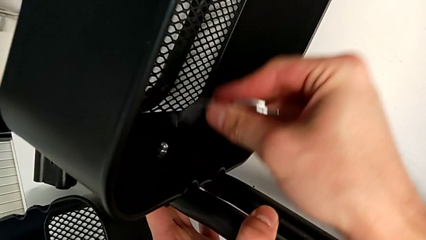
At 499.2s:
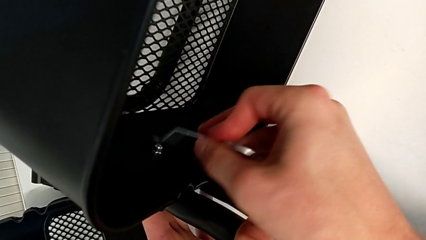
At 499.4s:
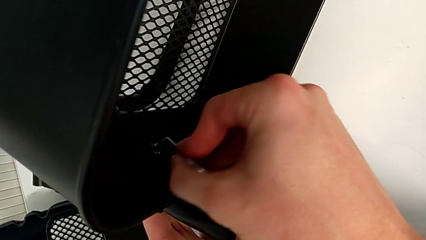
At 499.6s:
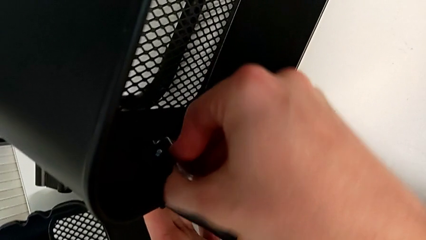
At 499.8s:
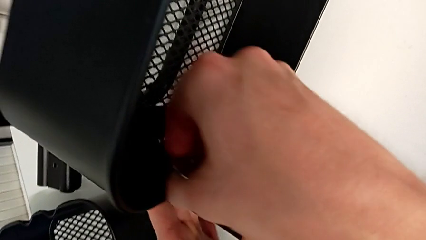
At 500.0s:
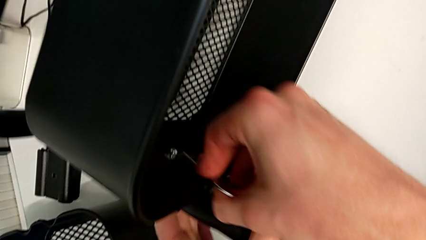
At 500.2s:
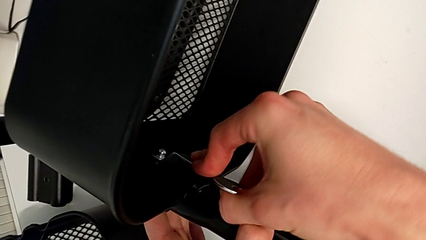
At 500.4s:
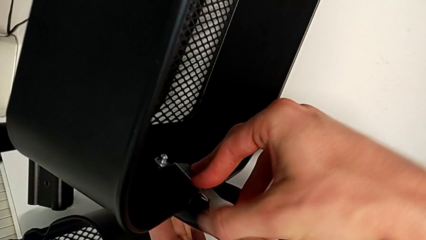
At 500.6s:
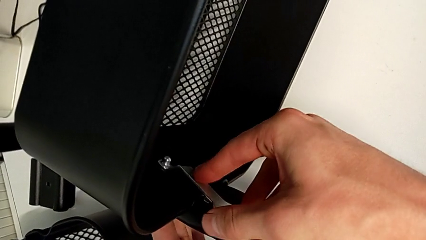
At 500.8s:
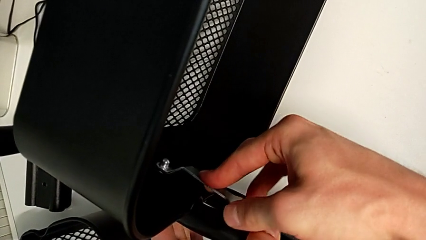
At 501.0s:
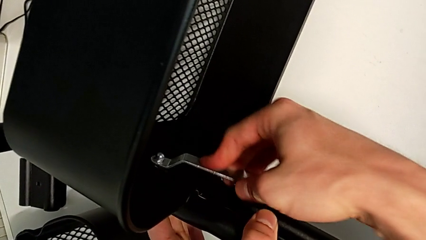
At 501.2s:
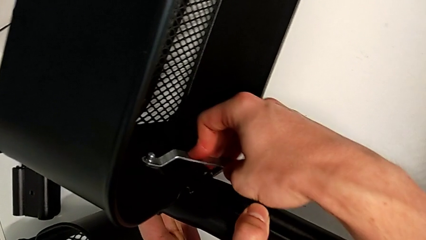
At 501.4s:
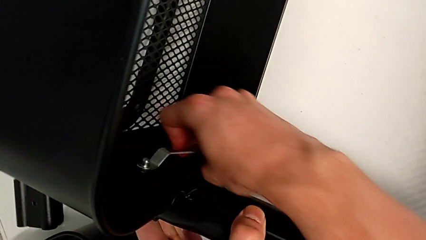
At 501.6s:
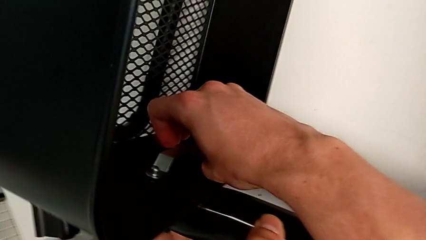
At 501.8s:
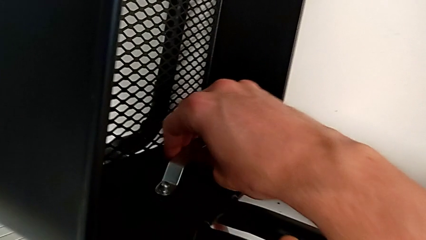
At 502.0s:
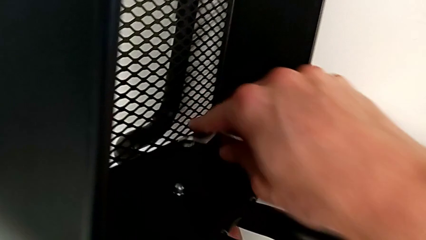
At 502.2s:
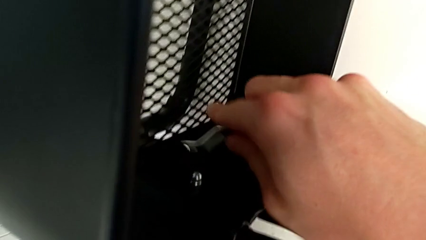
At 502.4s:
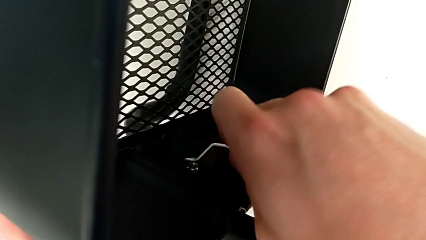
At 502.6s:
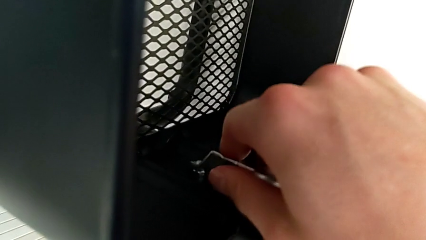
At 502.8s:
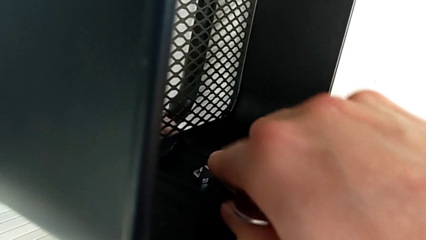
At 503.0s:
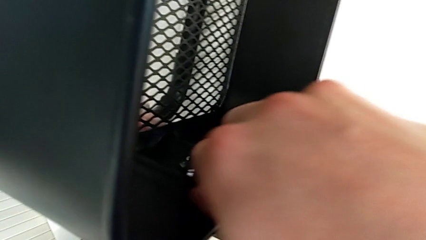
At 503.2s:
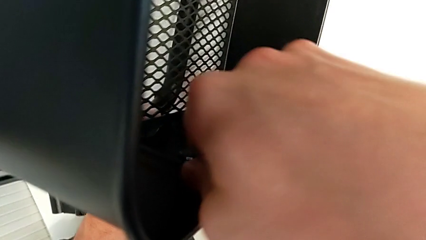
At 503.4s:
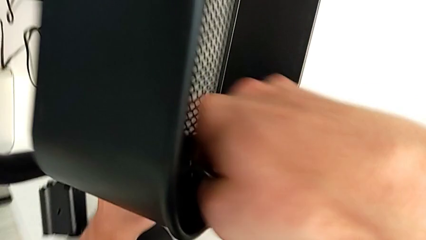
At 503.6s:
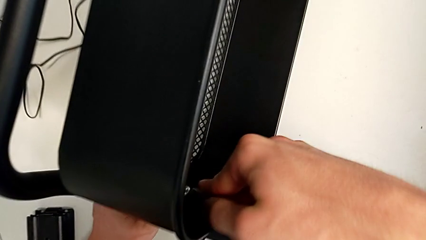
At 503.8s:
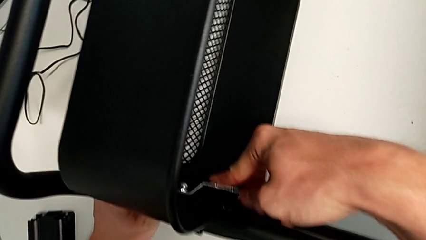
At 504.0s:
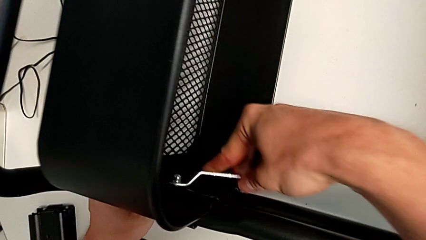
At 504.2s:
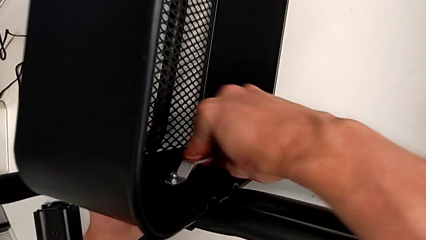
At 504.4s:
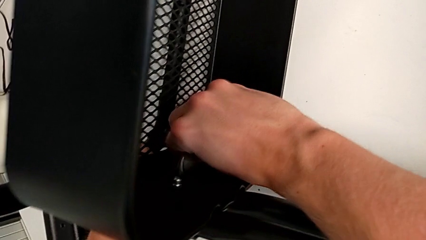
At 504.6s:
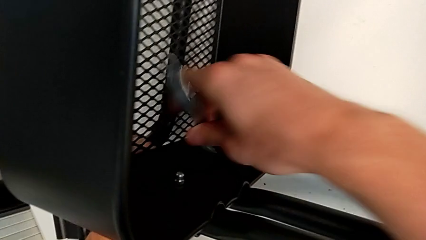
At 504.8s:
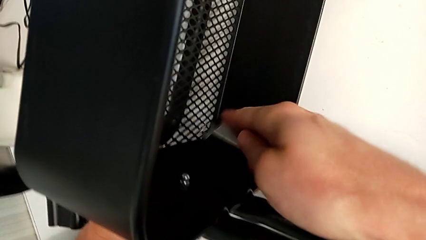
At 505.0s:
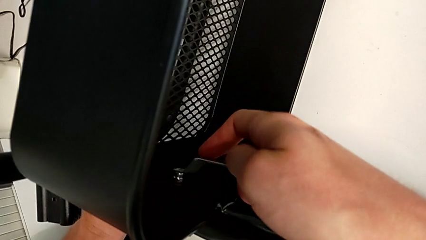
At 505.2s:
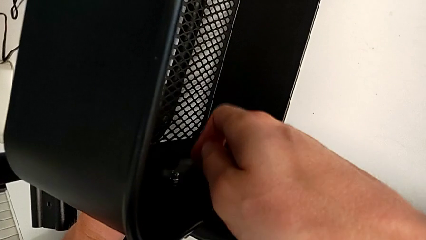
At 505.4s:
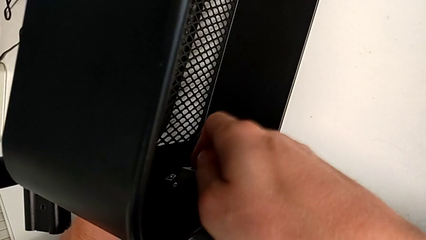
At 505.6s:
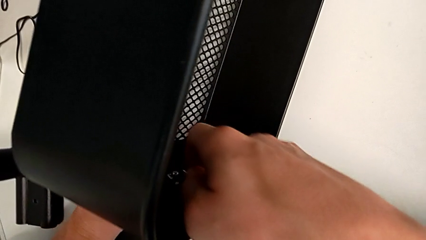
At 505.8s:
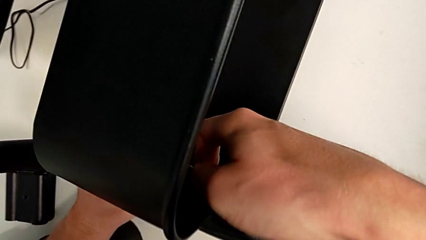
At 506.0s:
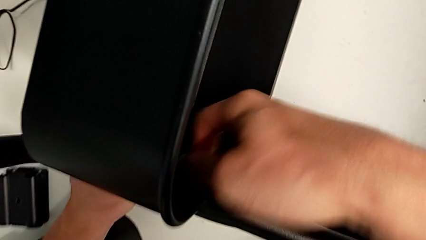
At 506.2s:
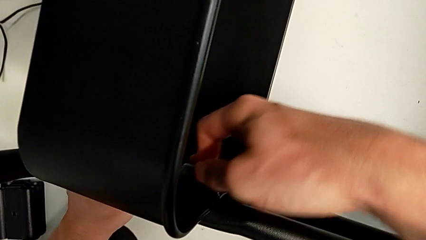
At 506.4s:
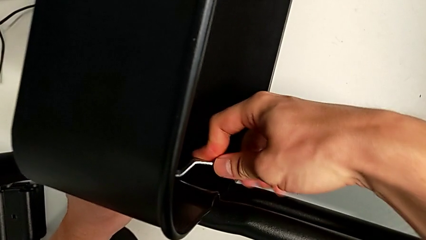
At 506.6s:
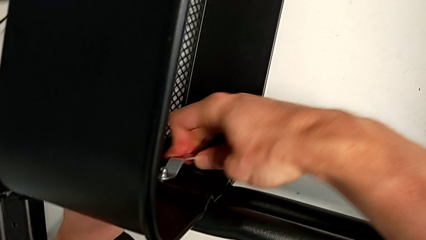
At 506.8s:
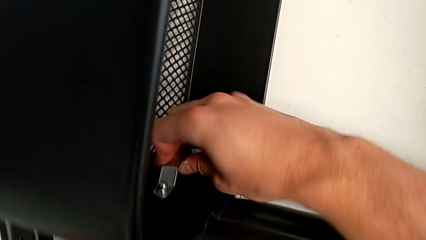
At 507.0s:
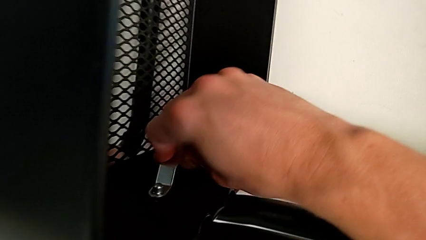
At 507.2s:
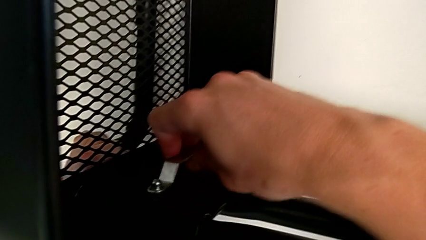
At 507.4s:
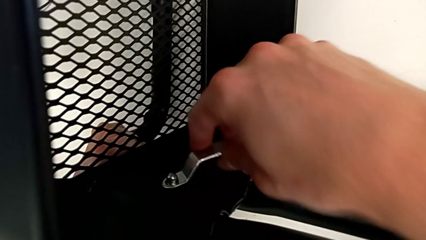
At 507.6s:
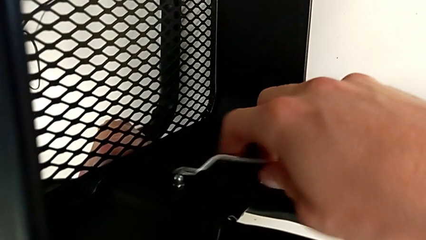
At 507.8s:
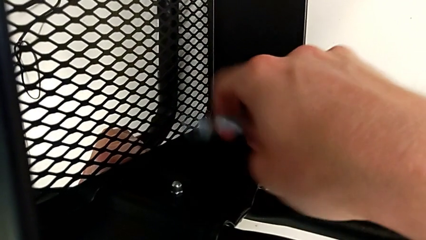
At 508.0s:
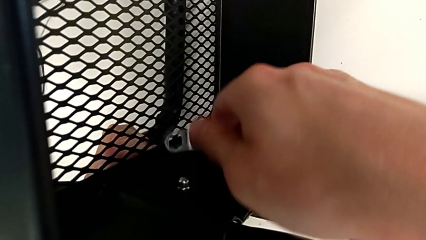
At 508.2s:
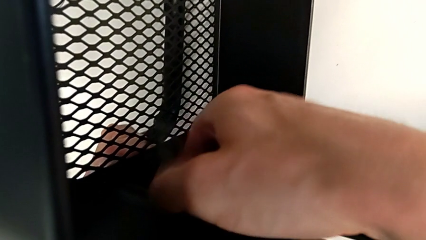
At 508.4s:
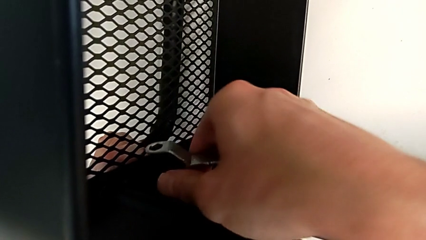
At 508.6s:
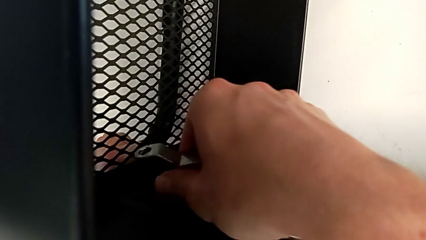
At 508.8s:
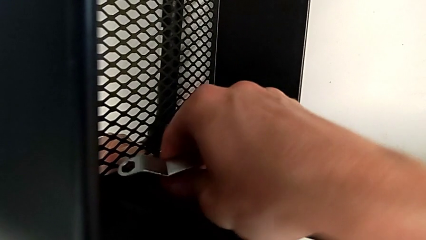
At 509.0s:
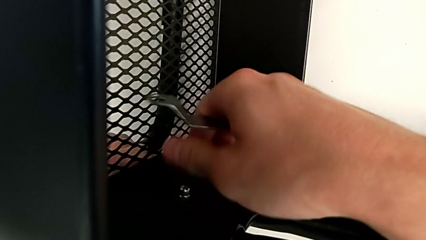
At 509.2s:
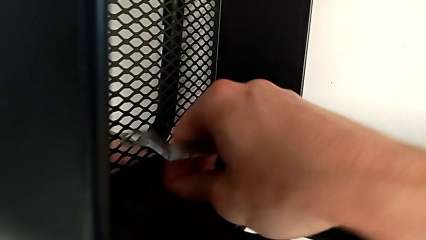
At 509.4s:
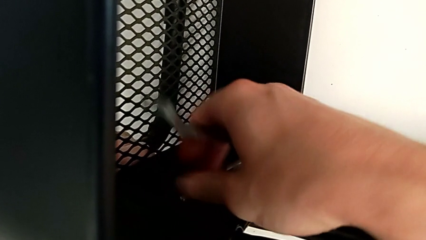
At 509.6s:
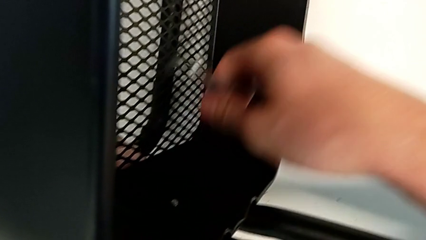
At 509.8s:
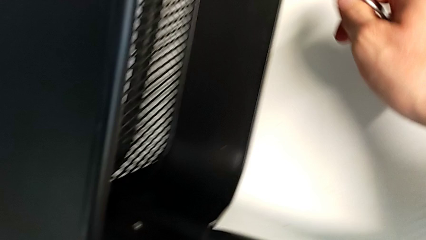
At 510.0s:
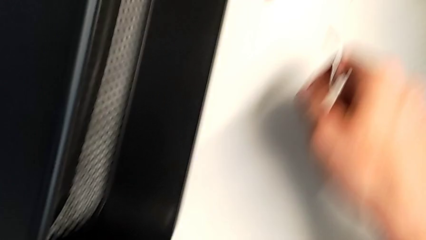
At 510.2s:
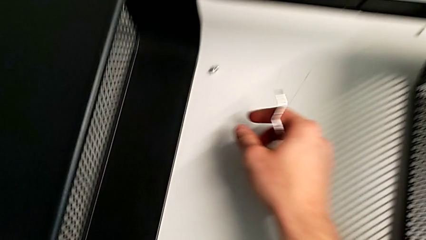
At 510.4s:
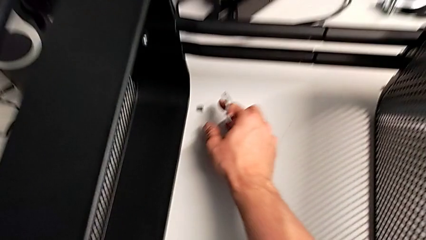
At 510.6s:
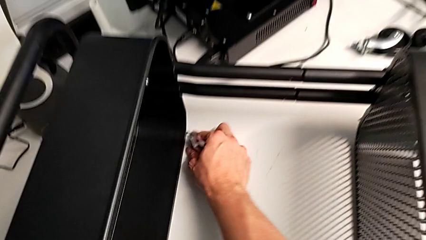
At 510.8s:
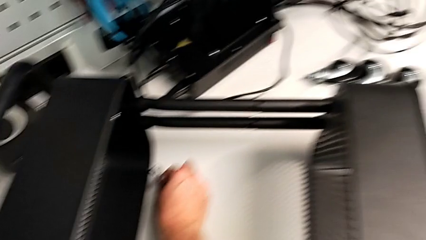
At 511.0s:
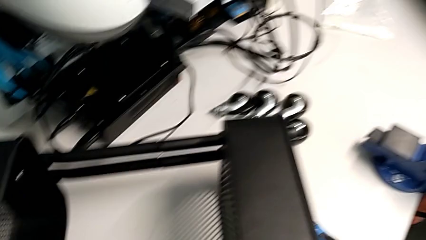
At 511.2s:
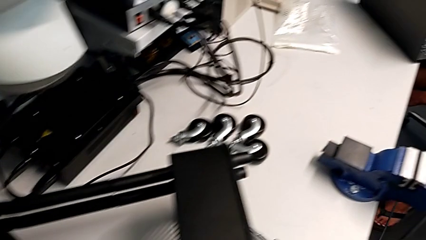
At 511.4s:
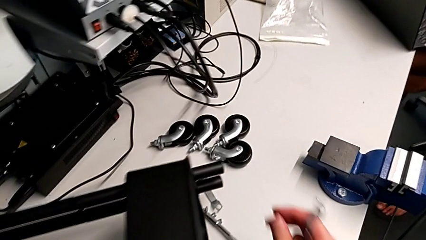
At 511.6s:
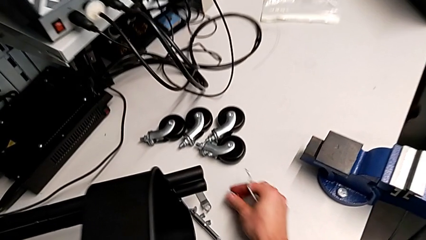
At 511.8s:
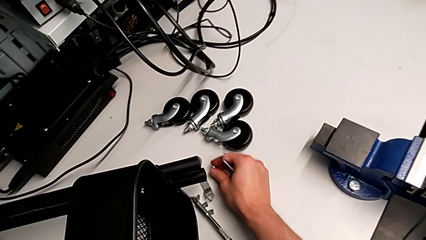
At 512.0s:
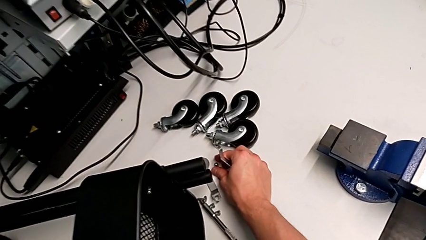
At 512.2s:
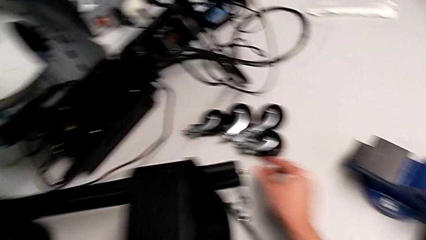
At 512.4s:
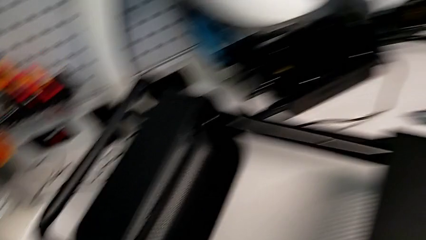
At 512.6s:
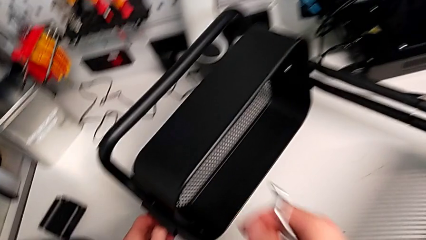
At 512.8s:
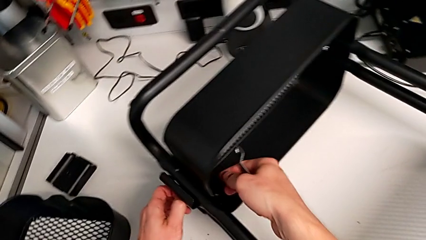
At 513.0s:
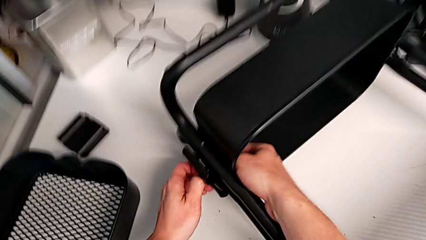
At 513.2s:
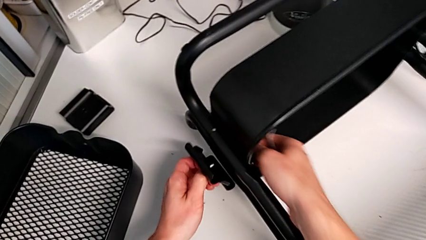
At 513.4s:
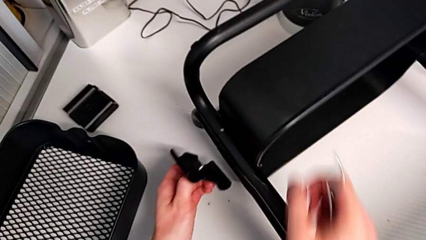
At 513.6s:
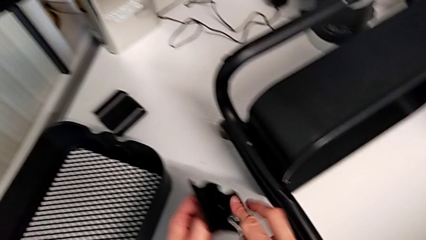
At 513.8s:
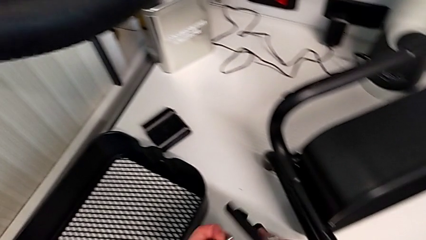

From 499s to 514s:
The camera wearer is unscrewing the first screw from the bottom tray. They unscrew the hex socket head.

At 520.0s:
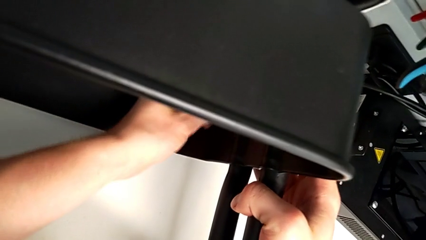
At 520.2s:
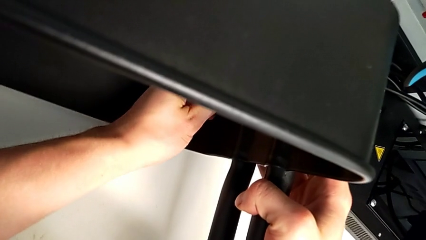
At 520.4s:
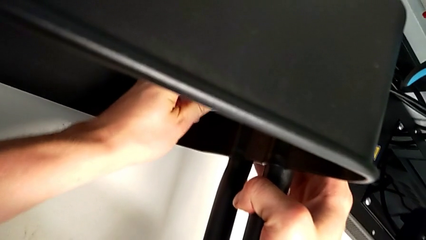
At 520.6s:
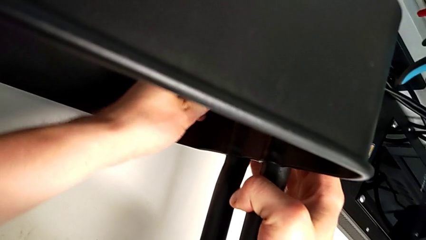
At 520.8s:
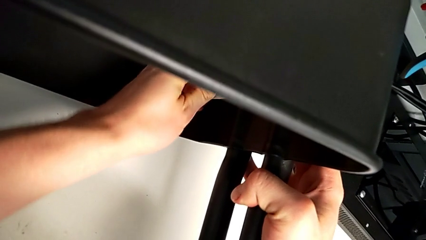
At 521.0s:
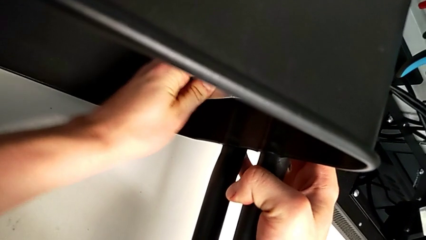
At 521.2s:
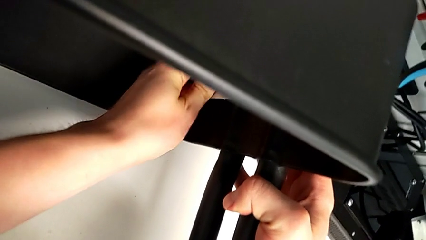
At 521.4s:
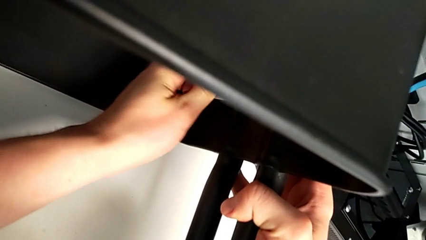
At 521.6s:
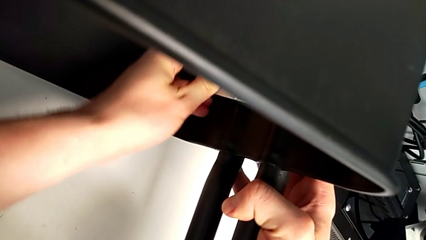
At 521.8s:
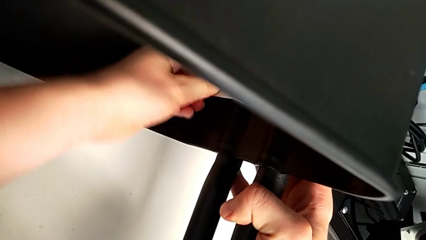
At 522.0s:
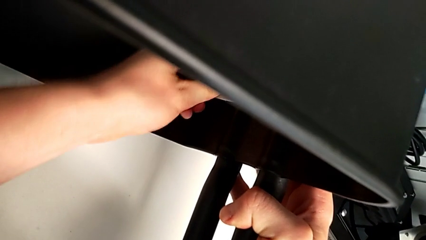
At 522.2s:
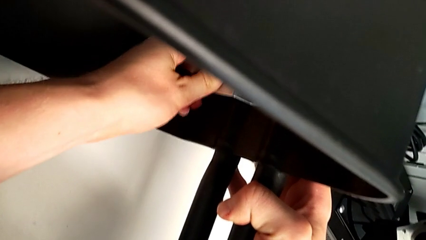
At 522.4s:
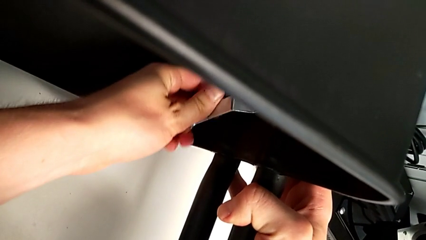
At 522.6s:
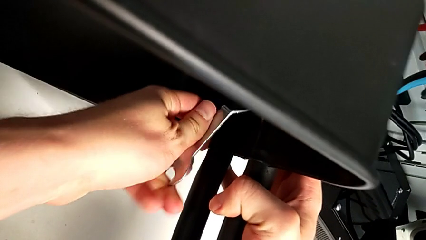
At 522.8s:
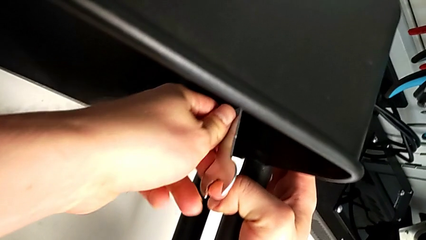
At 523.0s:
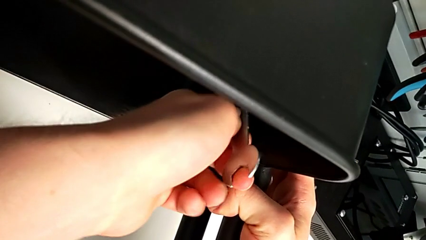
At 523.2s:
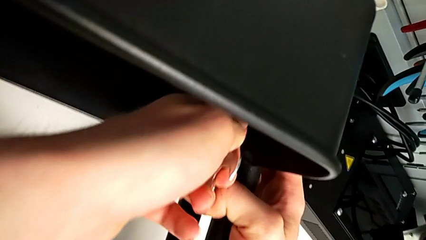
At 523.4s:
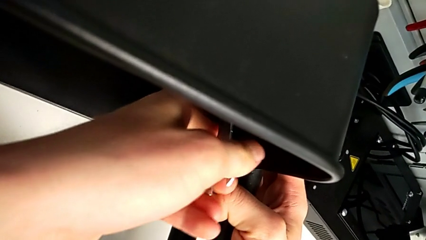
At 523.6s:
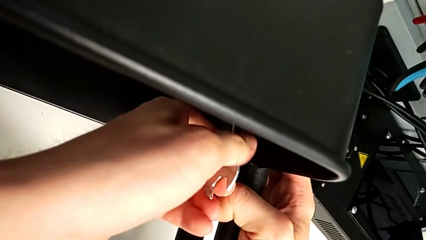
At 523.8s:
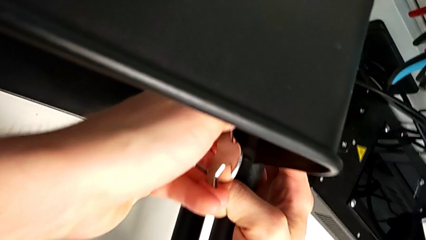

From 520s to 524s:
The camera wearer is unscrewing the second screw from the bottom tray. They begin to unscrew the hex socket head.
